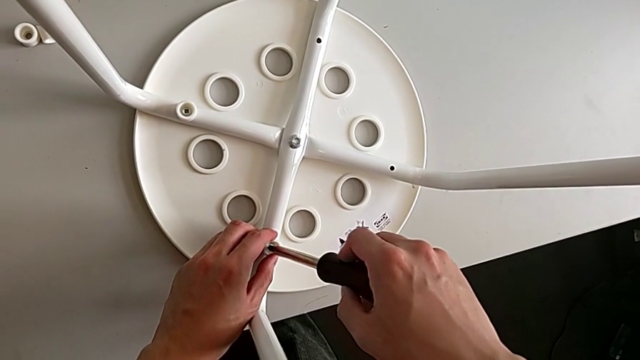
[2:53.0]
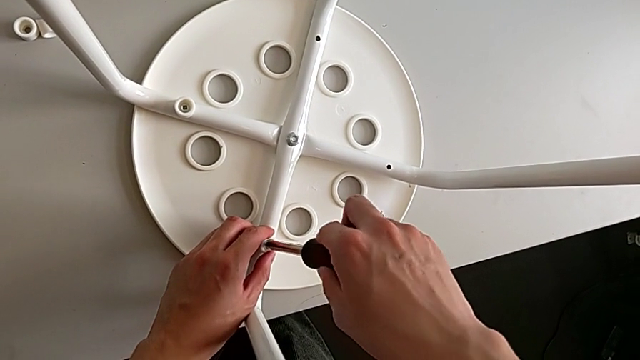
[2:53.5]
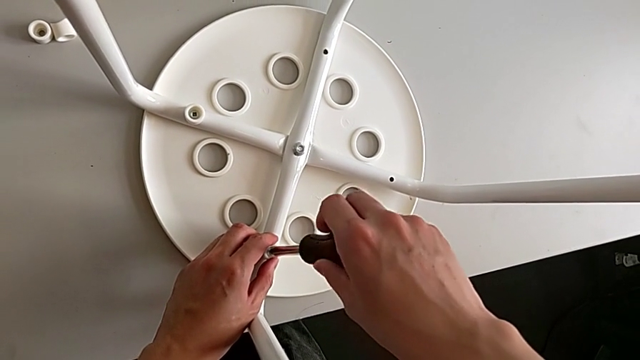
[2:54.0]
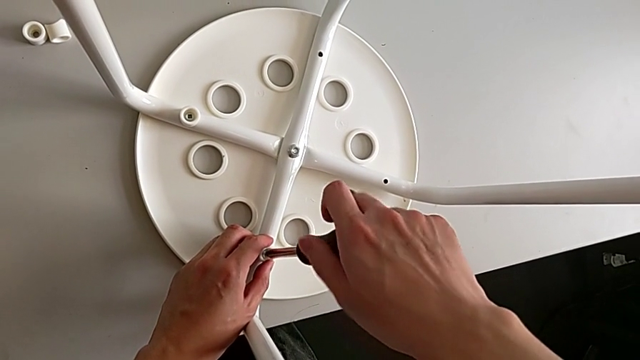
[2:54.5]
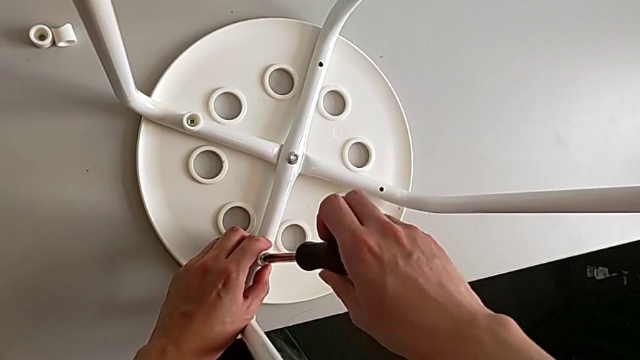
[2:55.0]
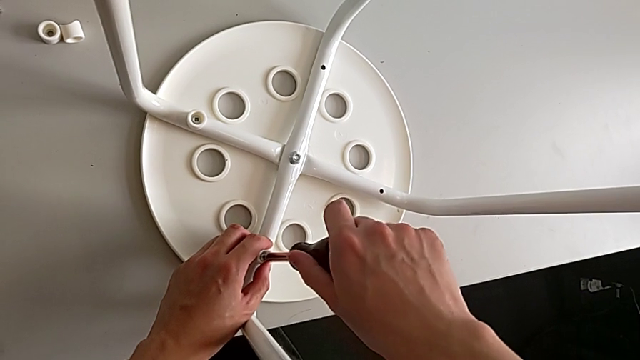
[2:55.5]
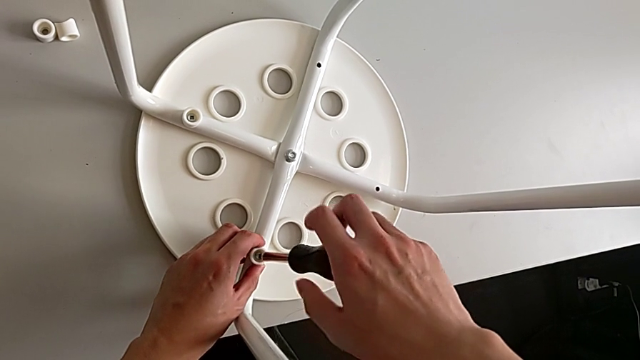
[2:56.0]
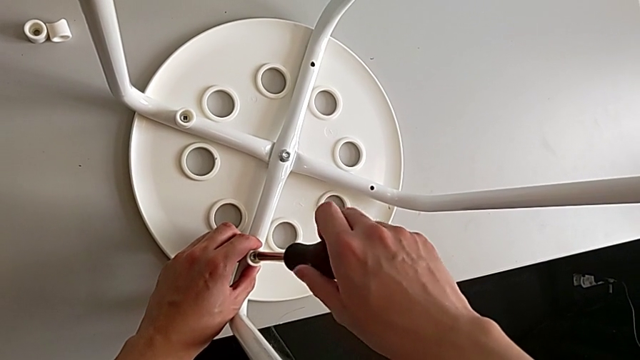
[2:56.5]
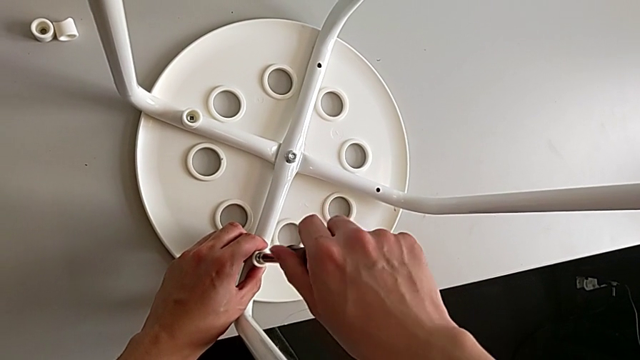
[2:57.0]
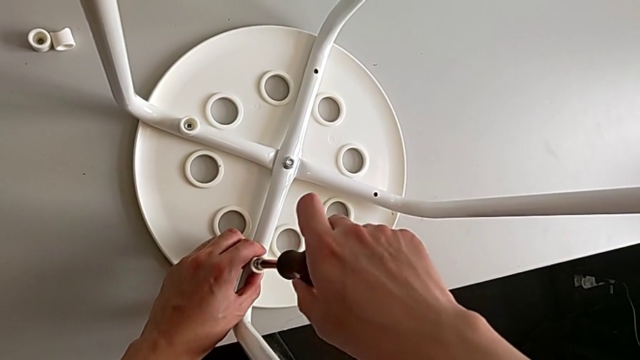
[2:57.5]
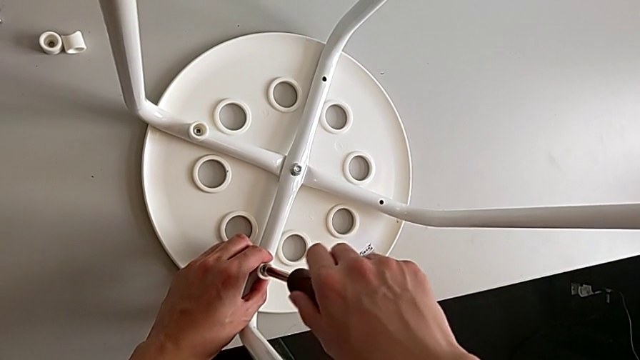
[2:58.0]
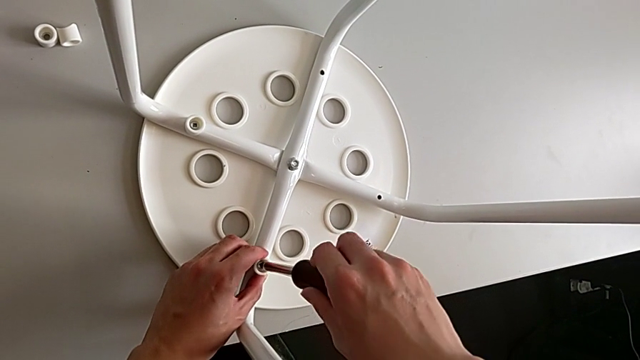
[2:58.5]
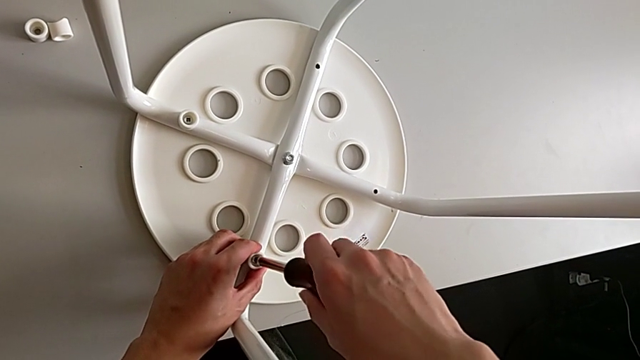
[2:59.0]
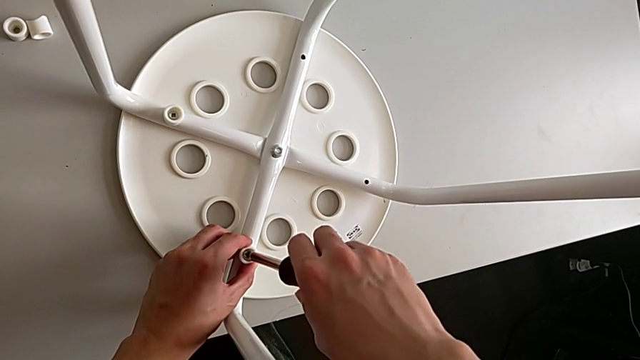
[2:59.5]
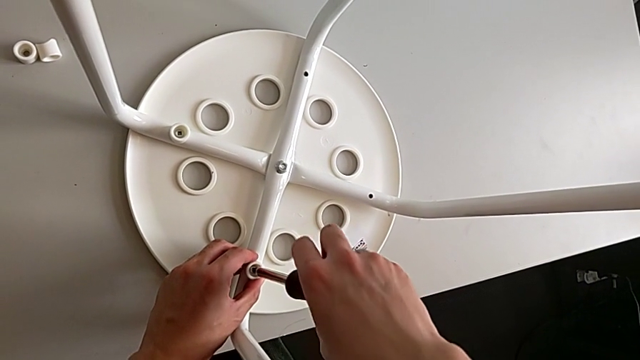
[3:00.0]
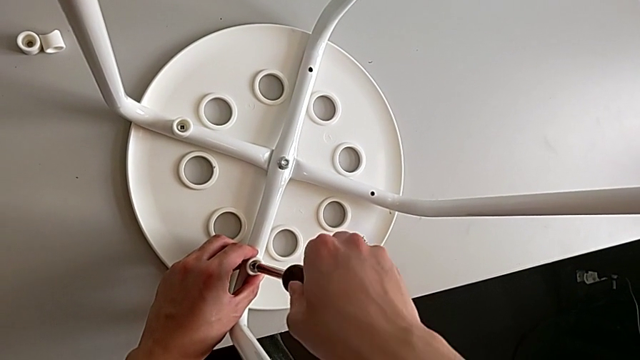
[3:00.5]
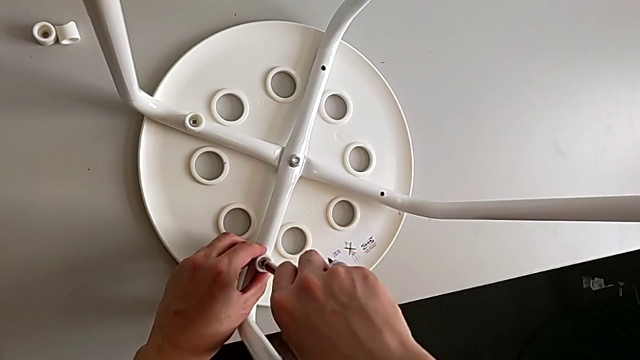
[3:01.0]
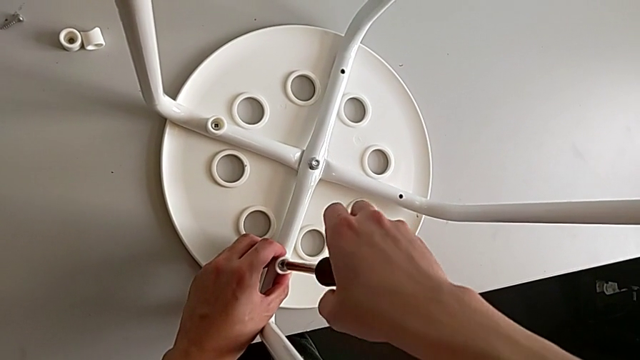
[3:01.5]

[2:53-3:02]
The camera wearer is assembling the seat. They insert the screwdriver and screw the screw.

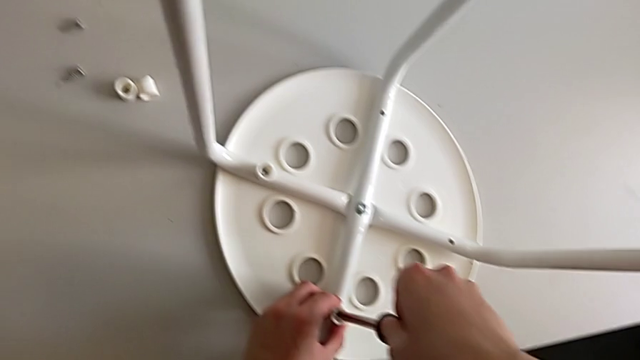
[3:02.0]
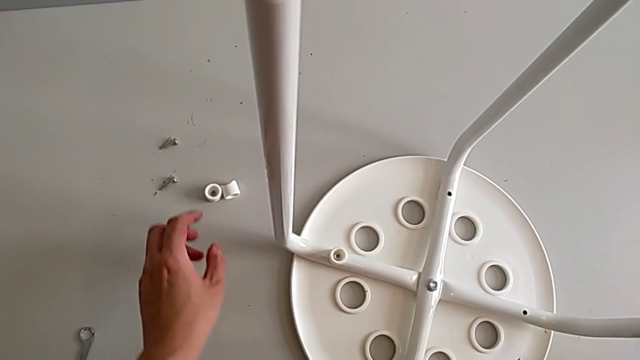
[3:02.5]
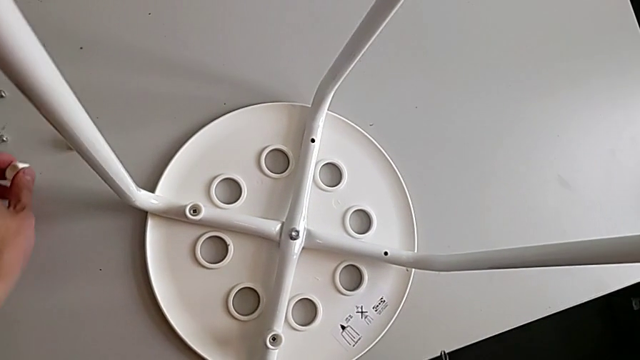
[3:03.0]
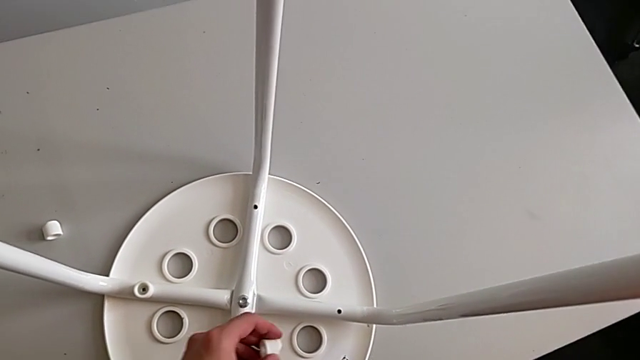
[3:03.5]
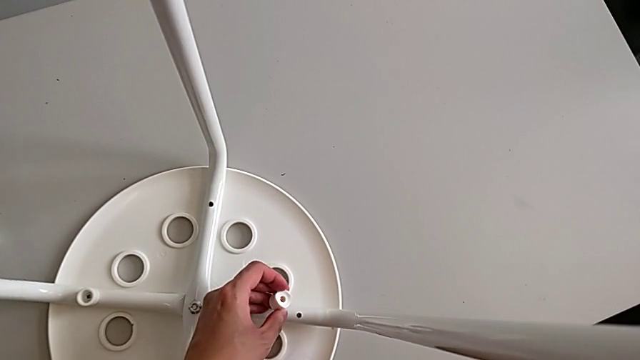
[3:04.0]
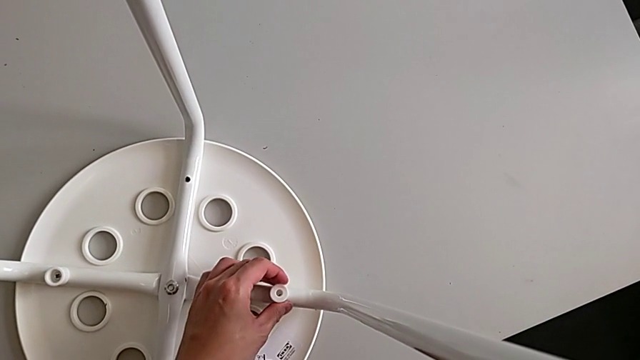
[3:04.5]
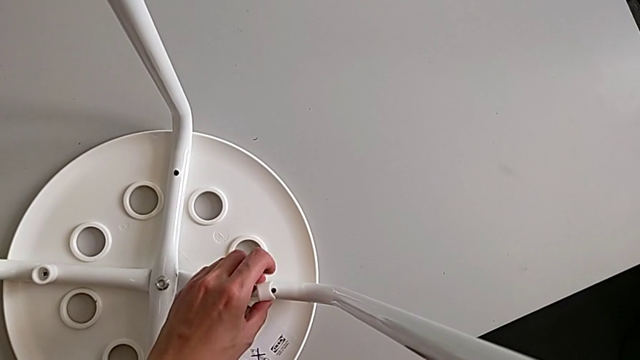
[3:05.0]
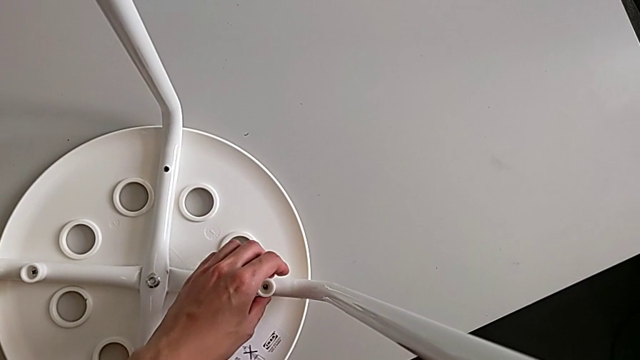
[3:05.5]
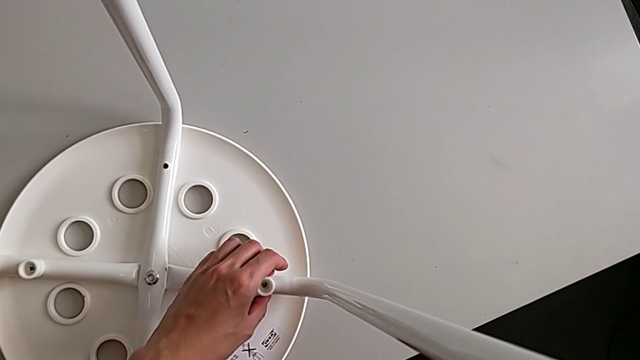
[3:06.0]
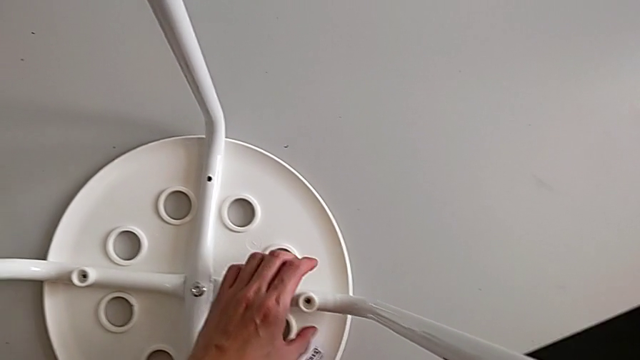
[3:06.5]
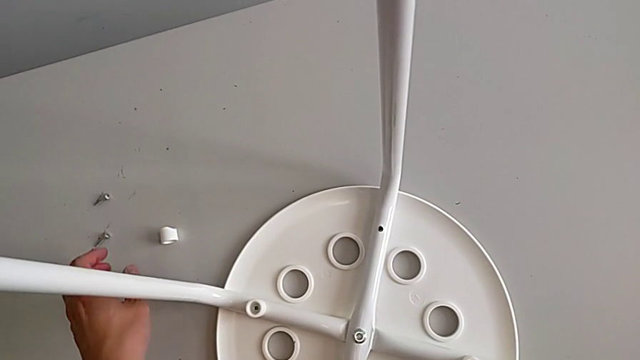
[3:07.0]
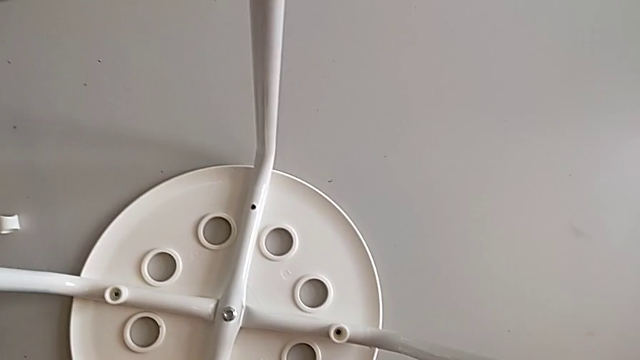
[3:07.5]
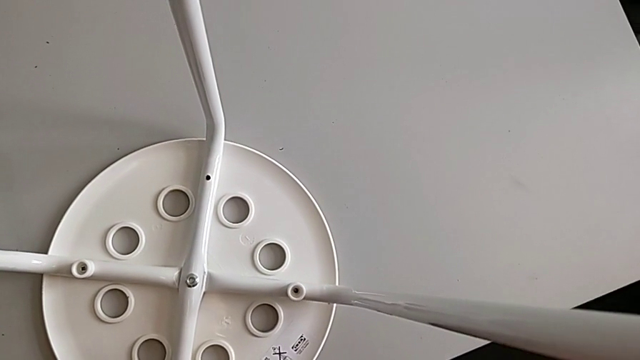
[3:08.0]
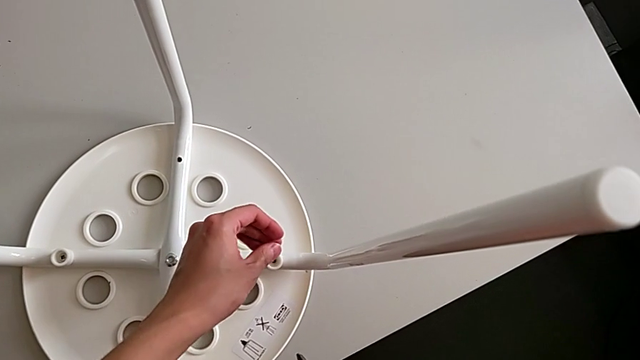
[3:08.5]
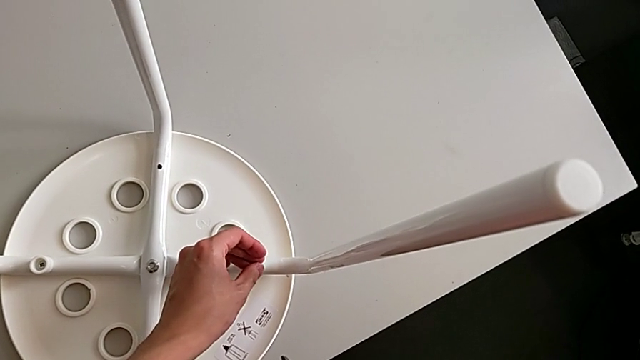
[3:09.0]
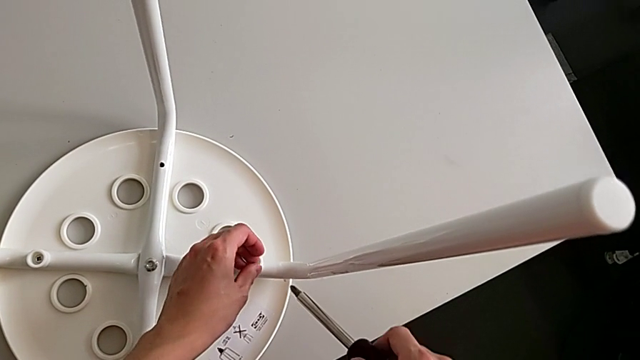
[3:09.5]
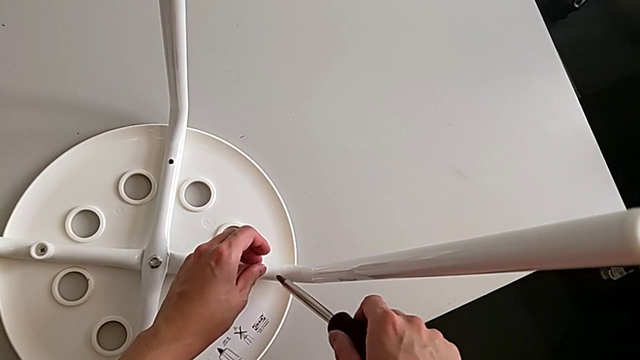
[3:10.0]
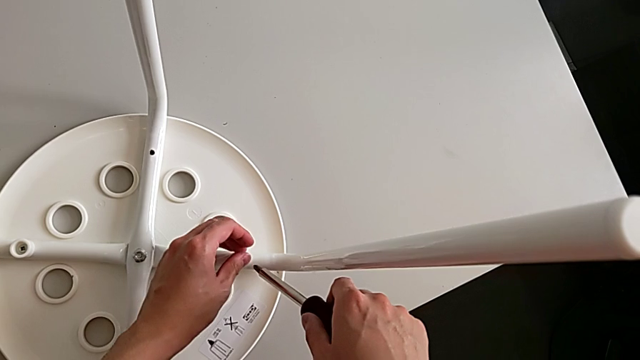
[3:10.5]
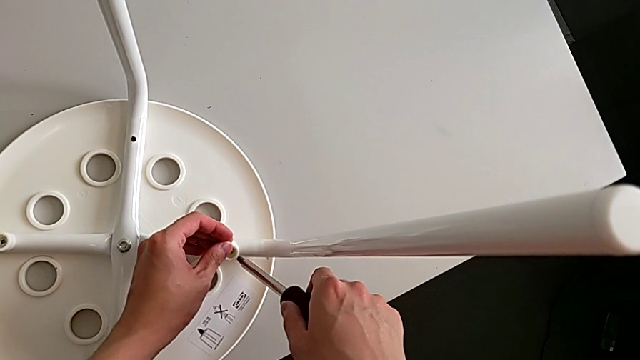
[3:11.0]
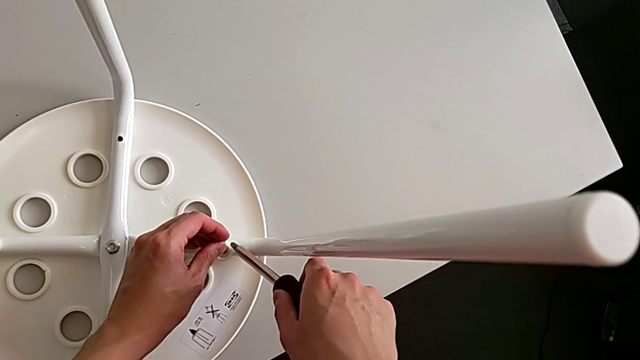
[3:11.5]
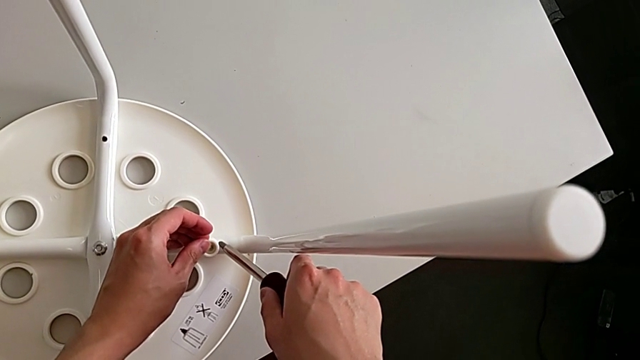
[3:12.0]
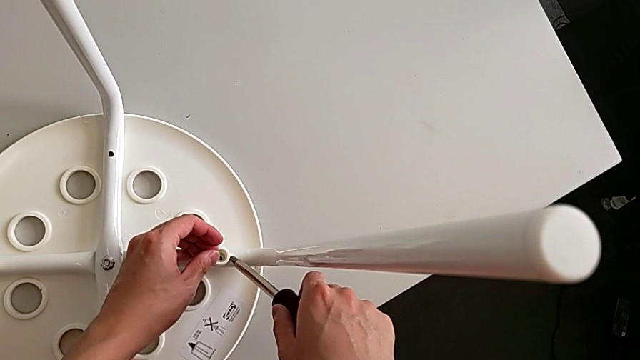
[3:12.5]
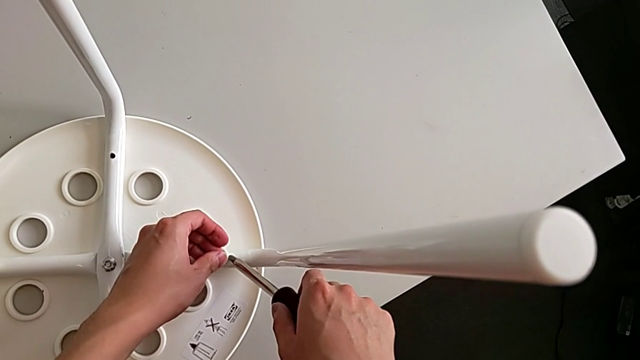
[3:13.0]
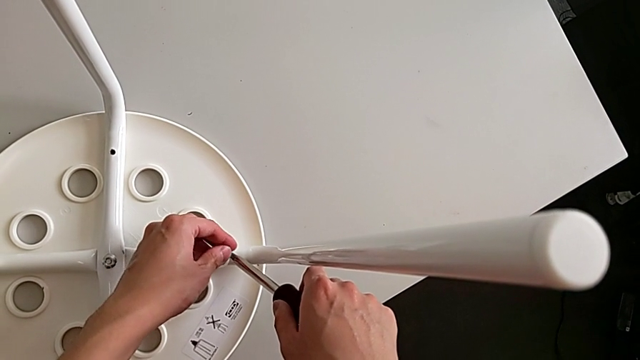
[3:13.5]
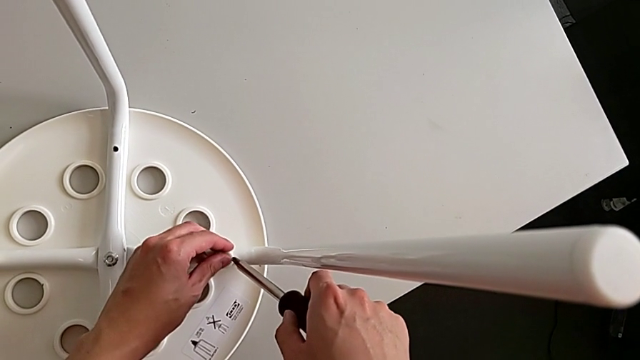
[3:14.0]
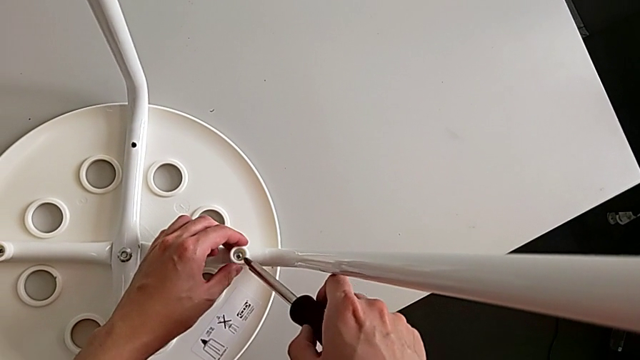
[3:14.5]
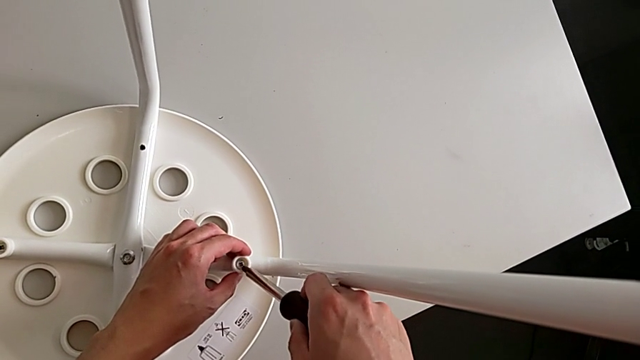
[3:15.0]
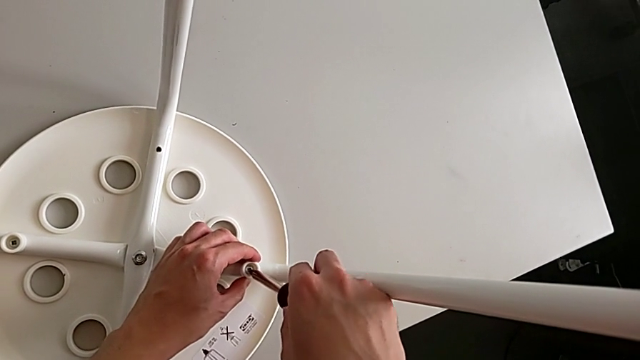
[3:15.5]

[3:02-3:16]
The camera wearer is assembling the seat. They withdraw the screwdriver with the right hand, approach the screw with the left hand, grab the washer with the left hand, approach the leg, rotate the washer with the left hand, place it with the left hand, approach the screw, grab it, approach the washer, insert the screw and insert the screwdriver.
